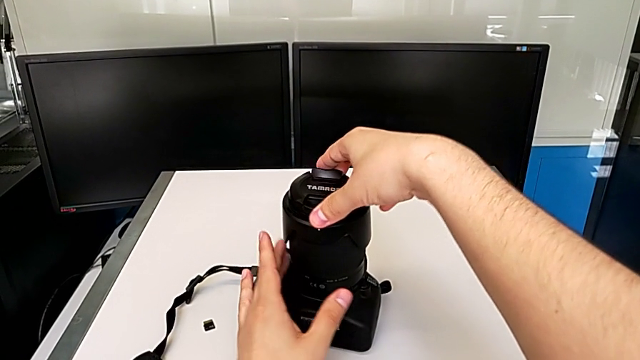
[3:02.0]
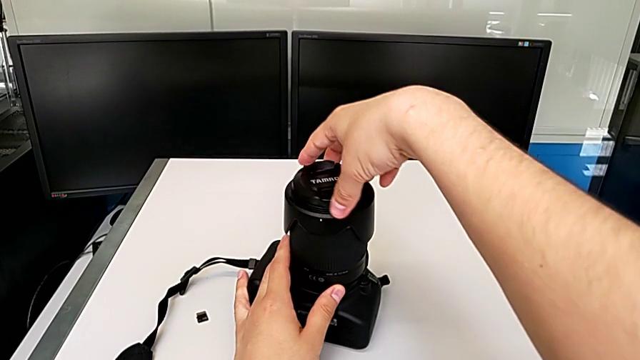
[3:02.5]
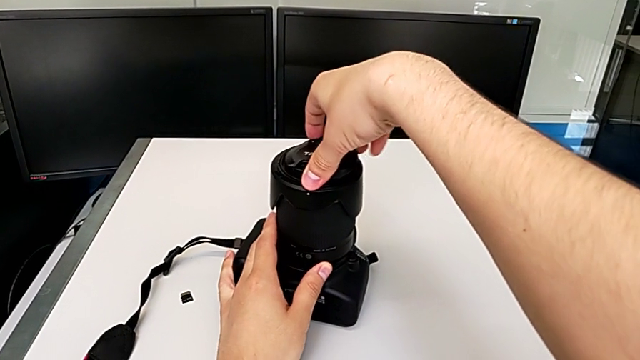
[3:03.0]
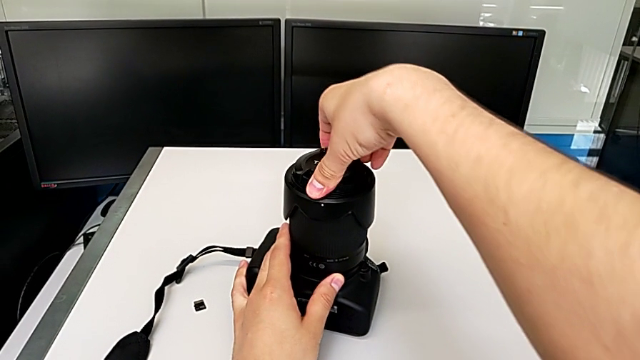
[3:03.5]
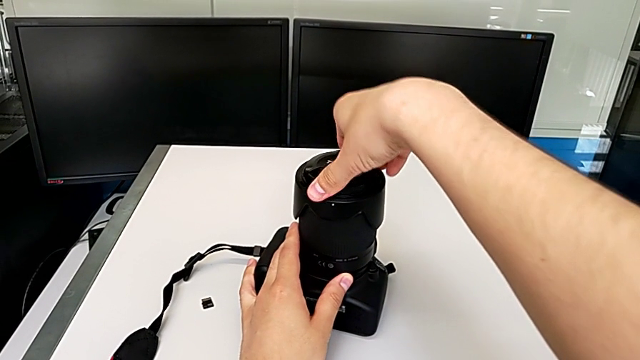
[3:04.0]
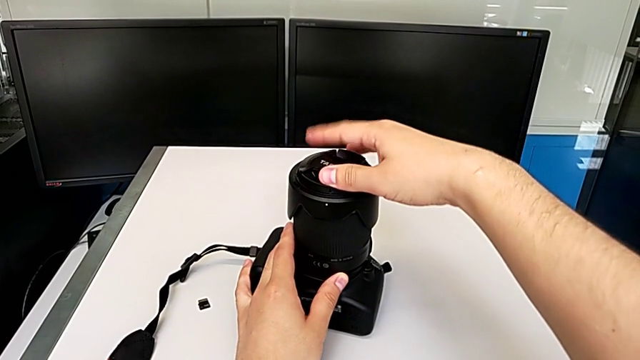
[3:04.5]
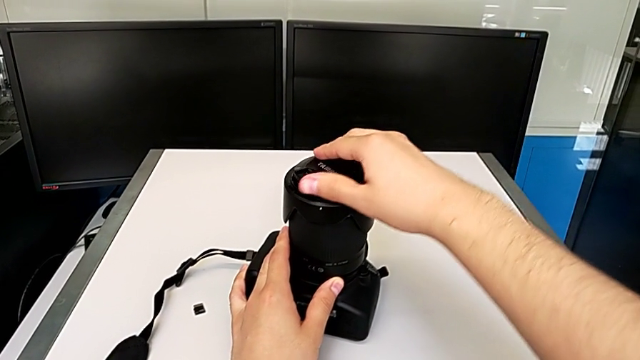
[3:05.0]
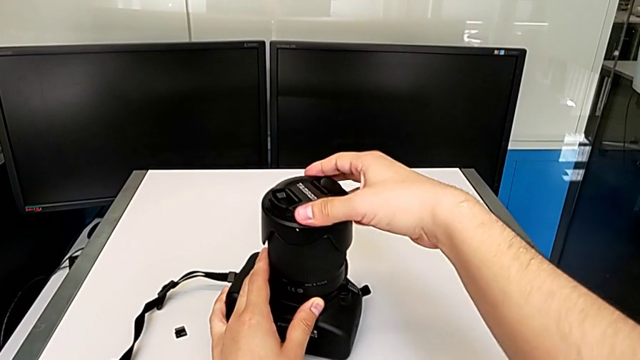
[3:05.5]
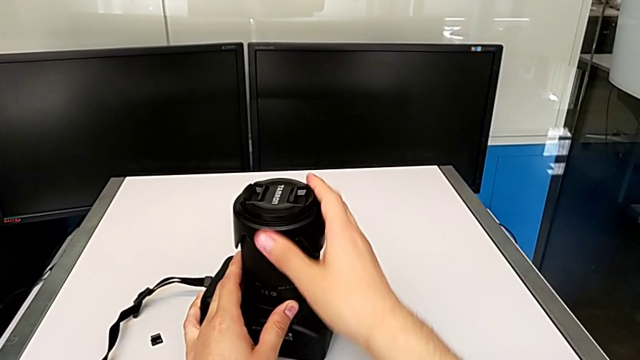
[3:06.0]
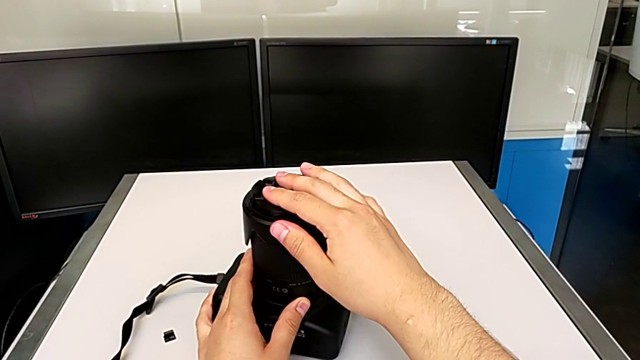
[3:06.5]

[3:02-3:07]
The camera wearer is attaching the lens hood and cover to the lens of the DSLR camera. They assemble the lens cover and rotate it.

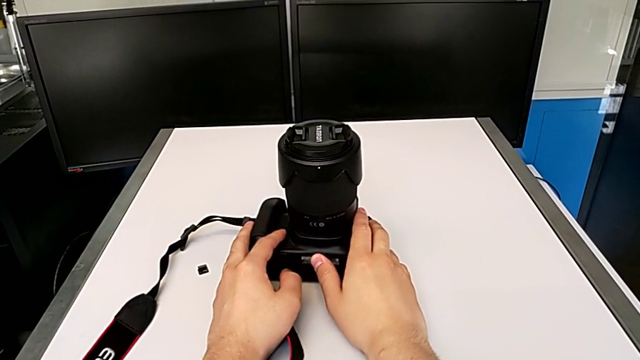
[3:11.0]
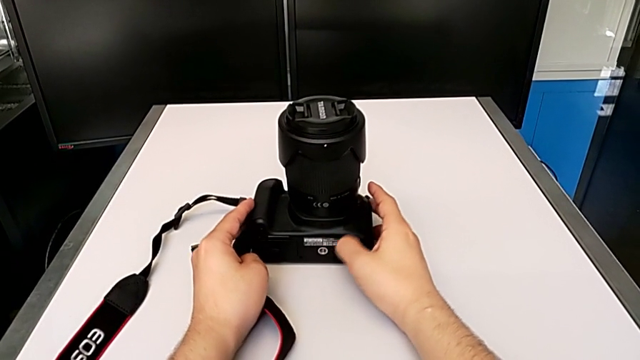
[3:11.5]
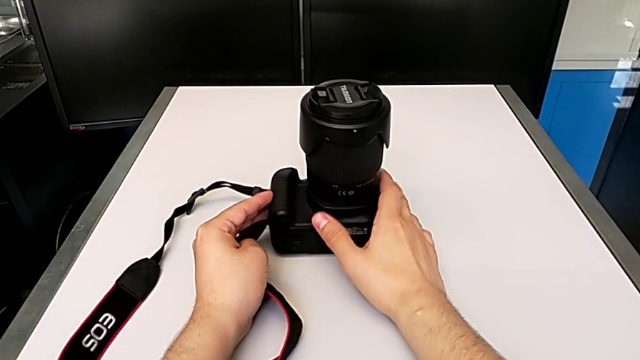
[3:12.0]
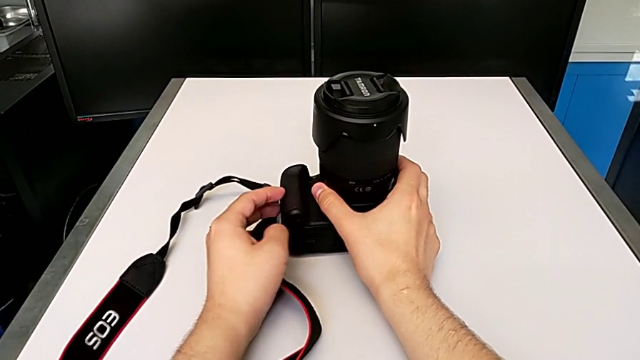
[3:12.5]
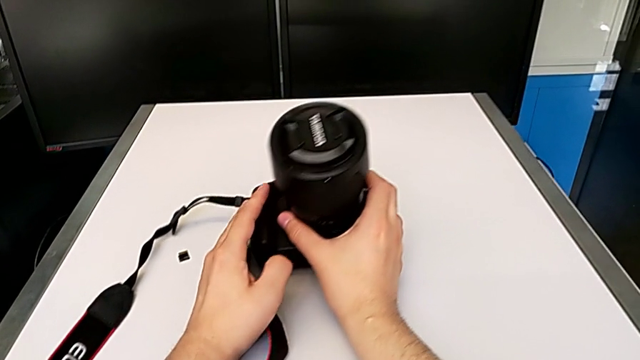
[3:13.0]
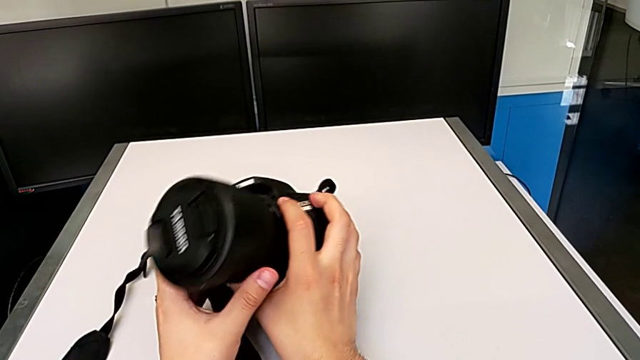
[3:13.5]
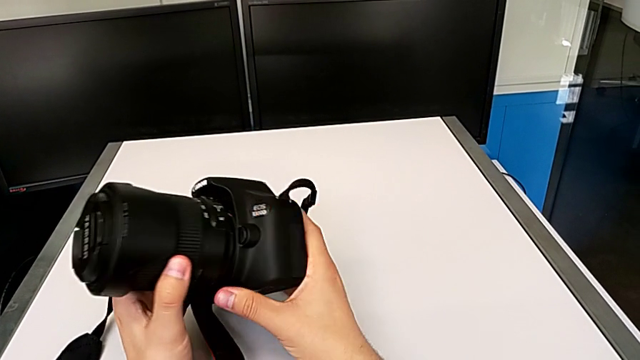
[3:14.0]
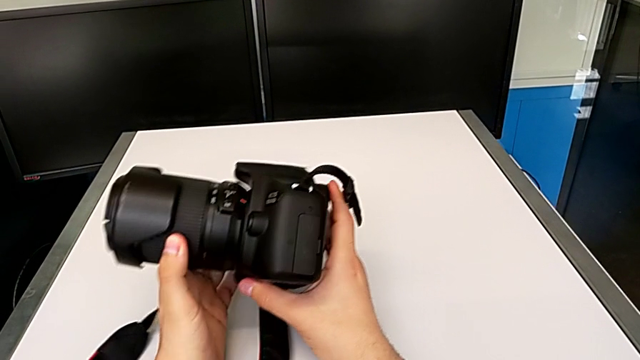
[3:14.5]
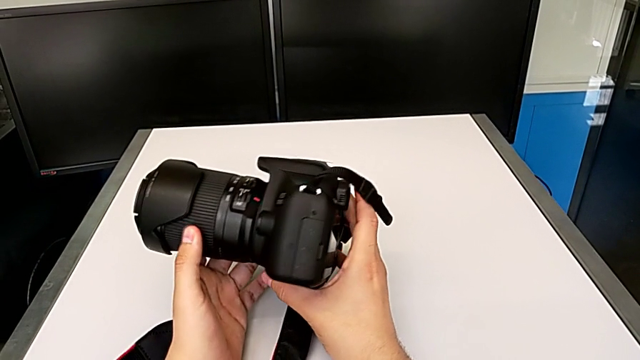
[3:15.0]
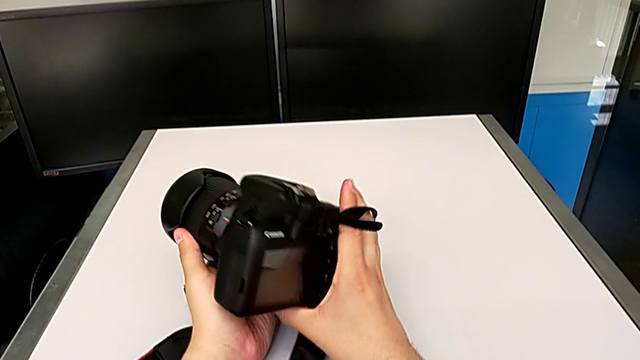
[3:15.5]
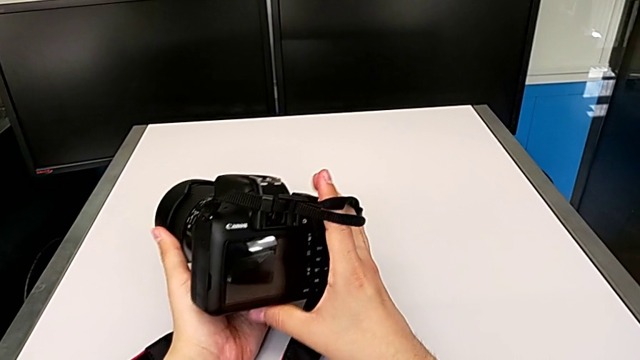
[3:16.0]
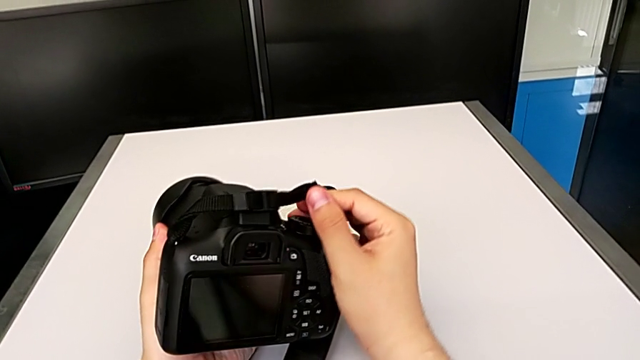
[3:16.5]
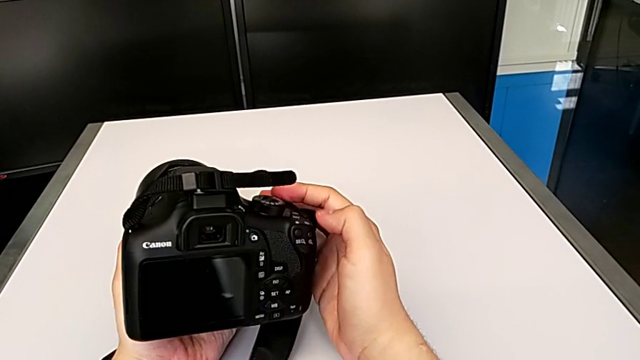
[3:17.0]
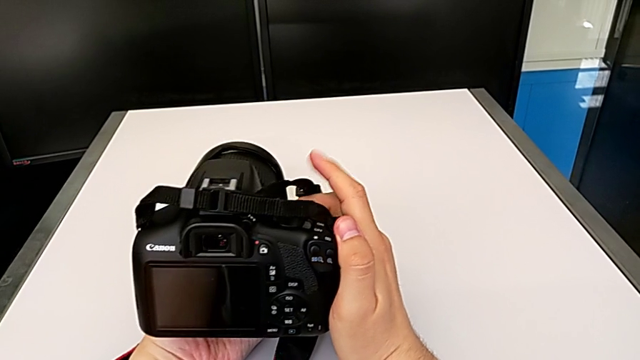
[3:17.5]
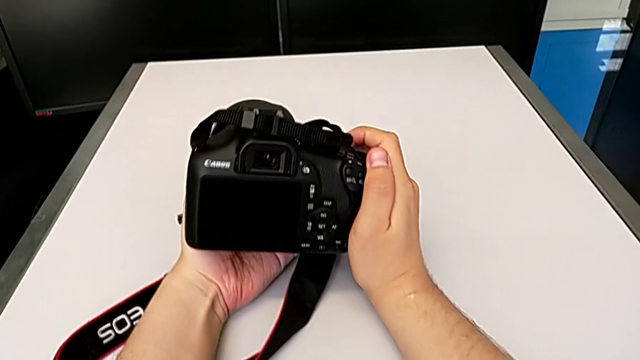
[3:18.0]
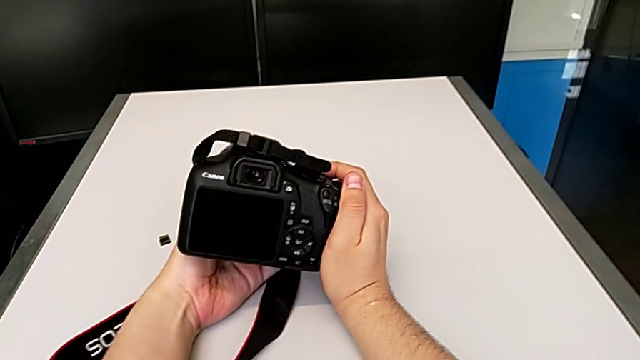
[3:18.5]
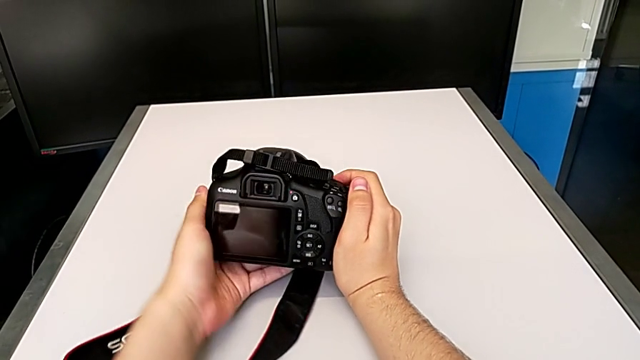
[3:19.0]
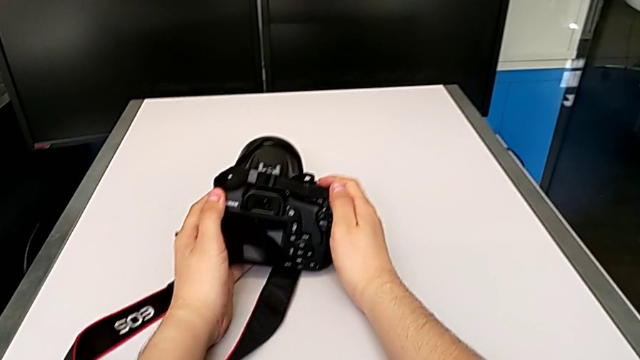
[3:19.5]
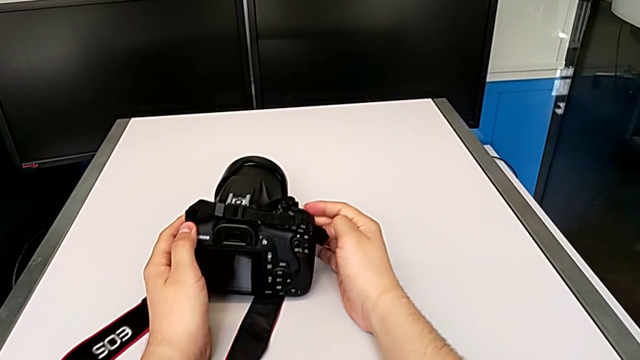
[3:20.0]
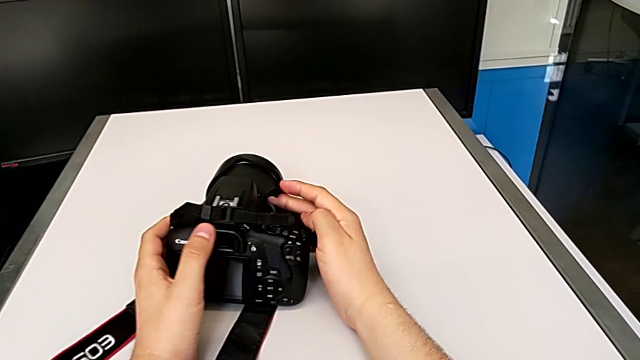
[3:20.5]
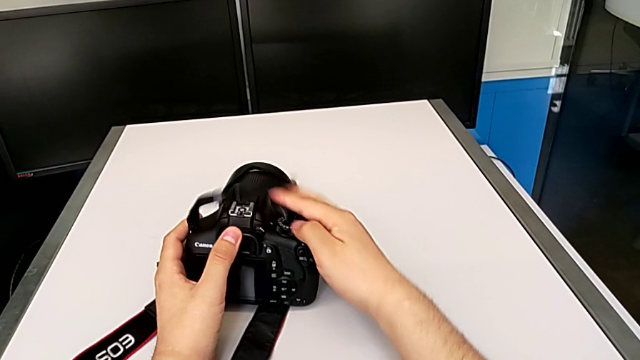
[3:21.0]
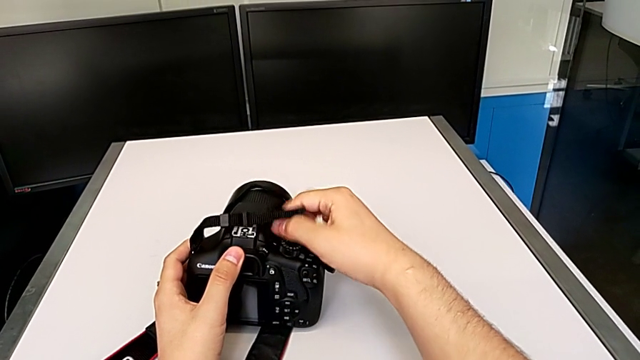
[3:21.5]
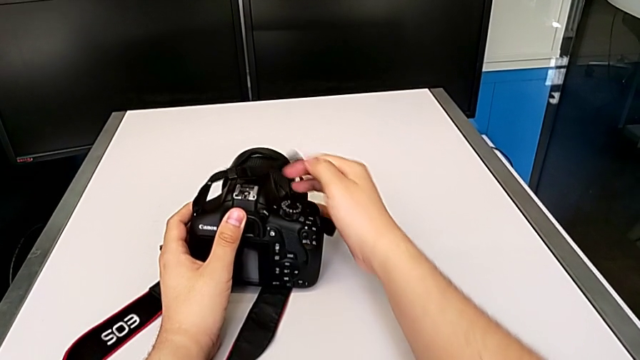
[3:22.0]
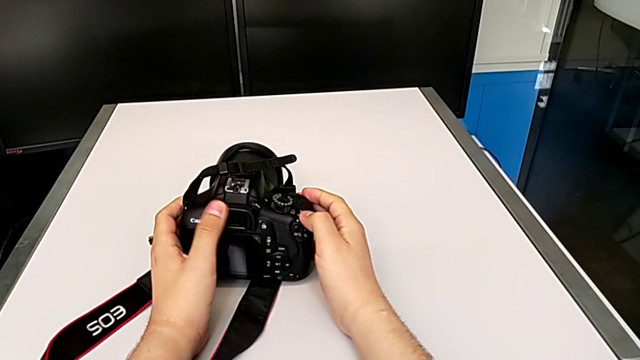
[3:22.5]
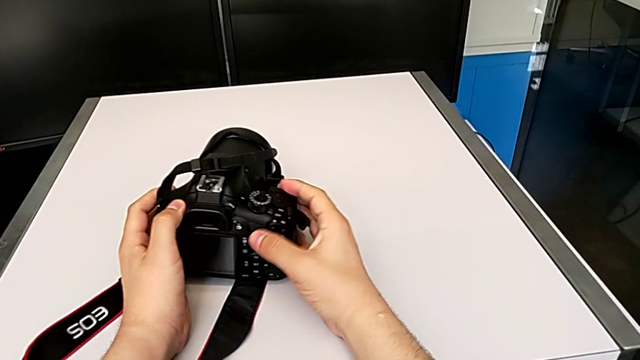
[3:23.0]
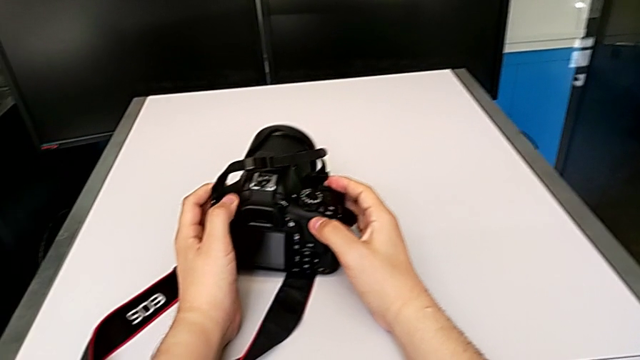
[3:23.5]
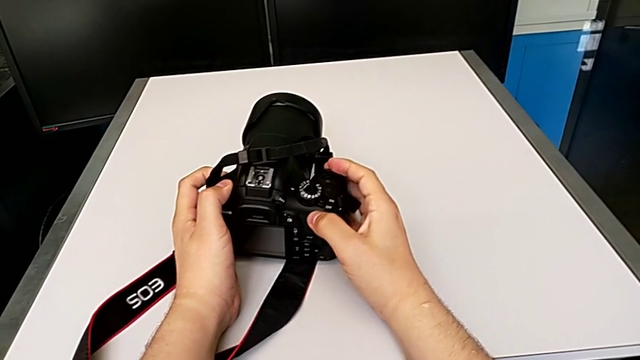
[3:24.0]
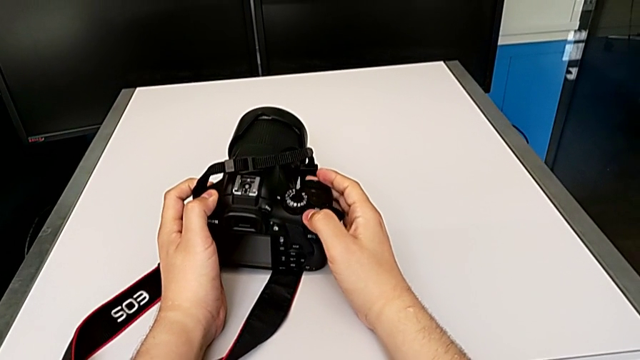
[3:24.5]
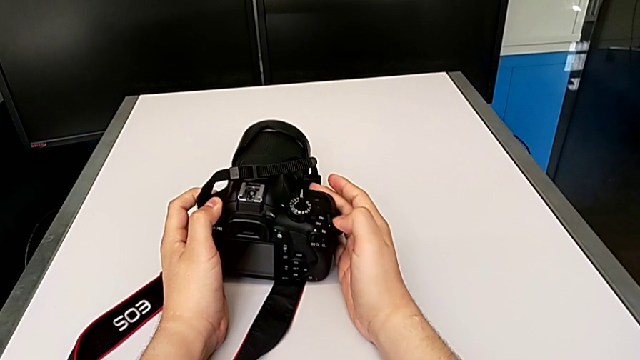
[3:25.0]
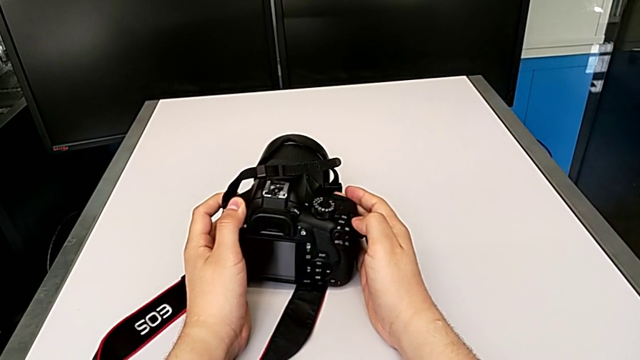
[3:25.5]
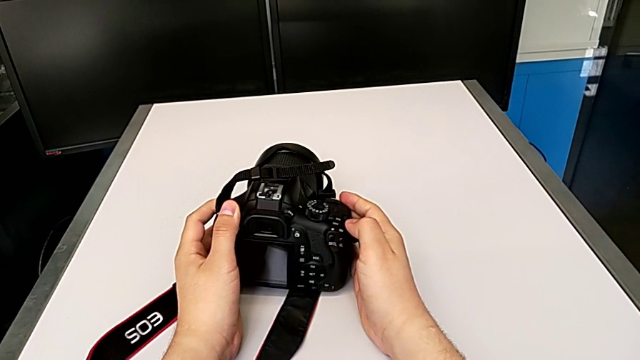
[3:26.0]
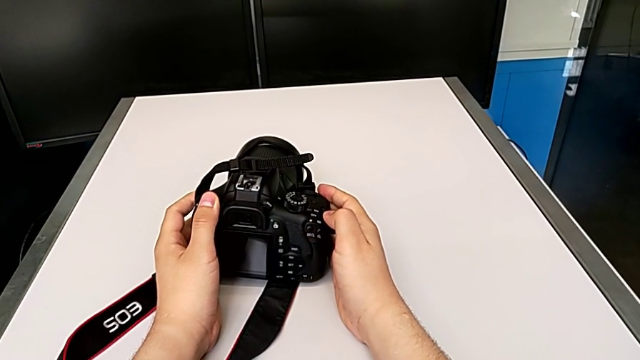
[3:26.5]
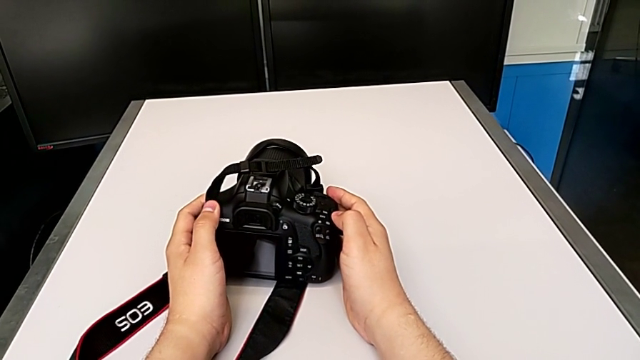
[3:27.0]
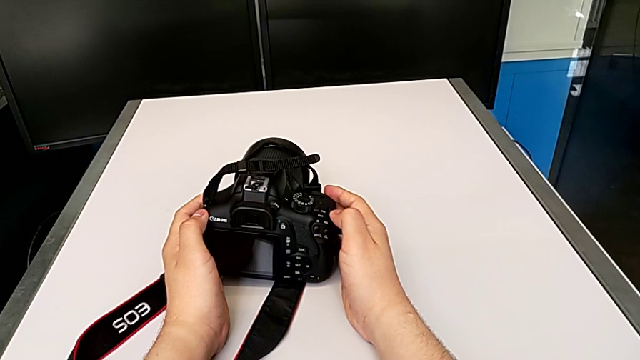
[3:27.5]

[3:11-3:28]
The camera wearer turns on their DSLR camera. They rotate the DSLR, inspect it, rotate it, place it, withdraw the strap and push the power button.
